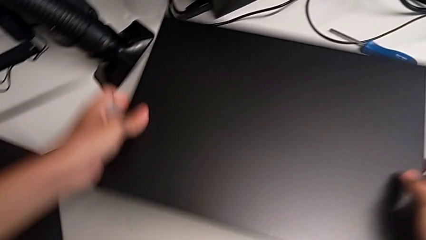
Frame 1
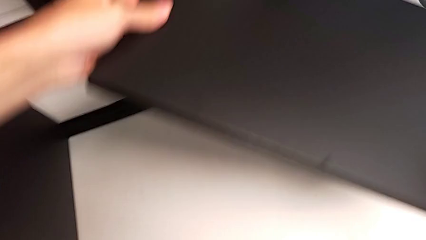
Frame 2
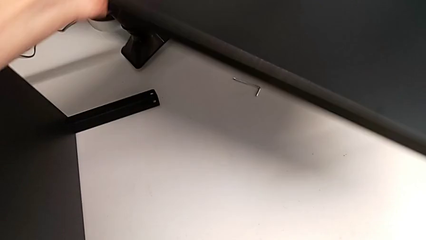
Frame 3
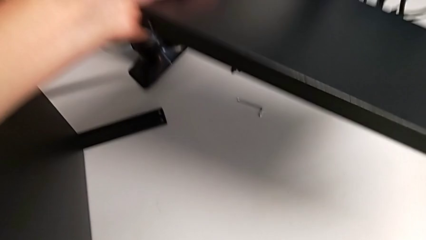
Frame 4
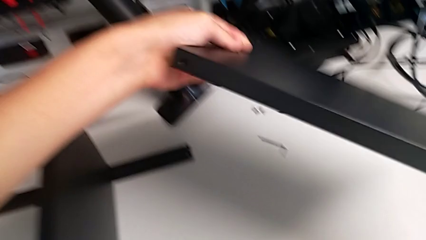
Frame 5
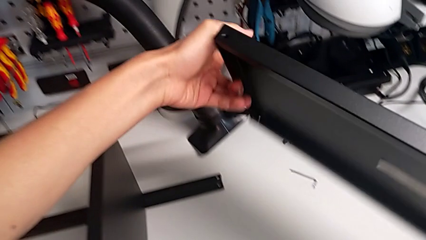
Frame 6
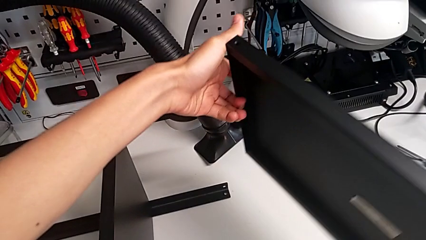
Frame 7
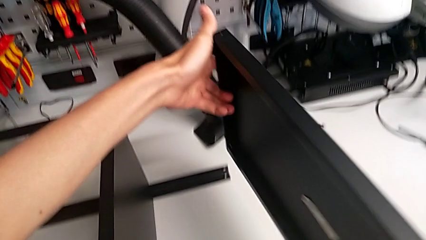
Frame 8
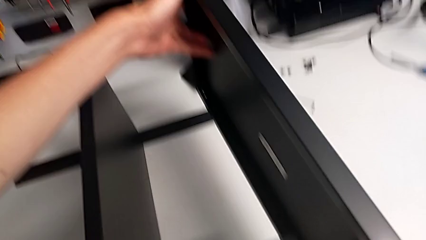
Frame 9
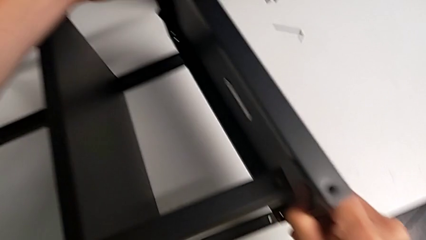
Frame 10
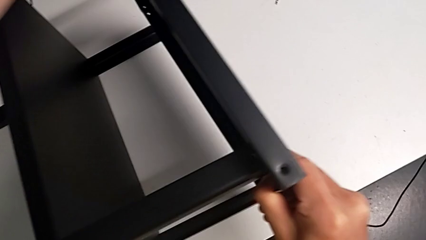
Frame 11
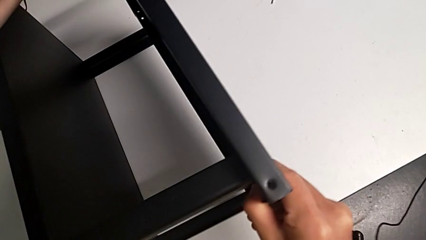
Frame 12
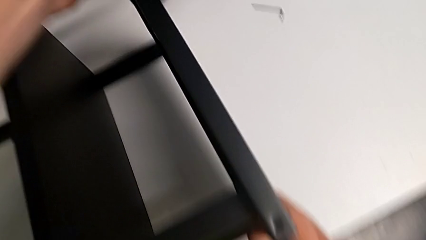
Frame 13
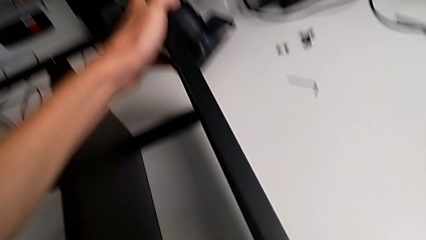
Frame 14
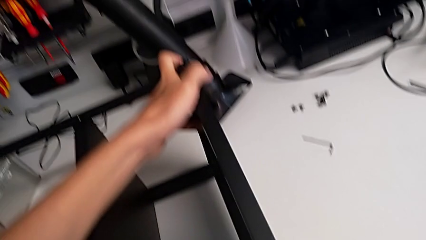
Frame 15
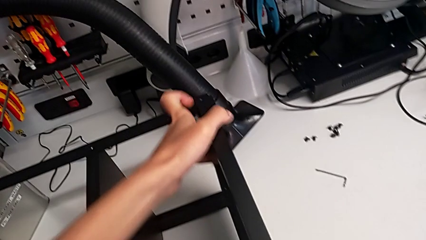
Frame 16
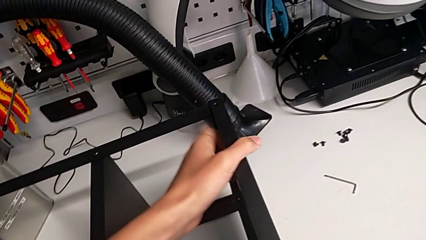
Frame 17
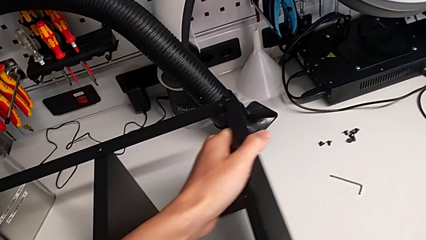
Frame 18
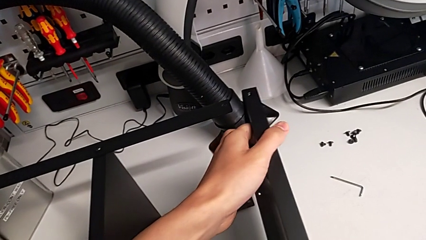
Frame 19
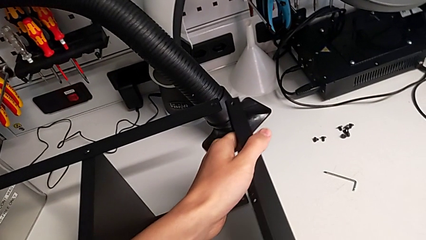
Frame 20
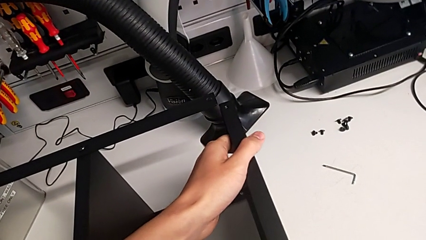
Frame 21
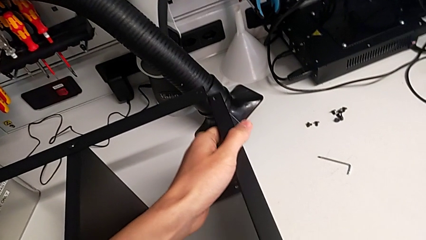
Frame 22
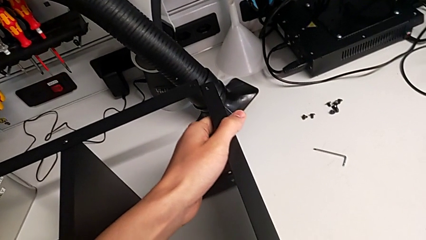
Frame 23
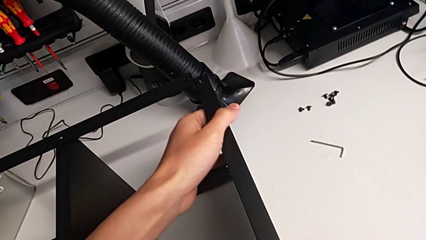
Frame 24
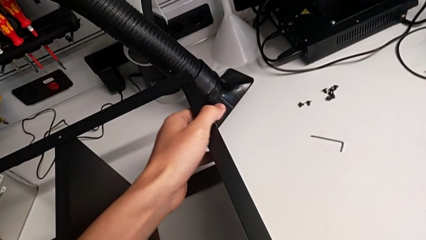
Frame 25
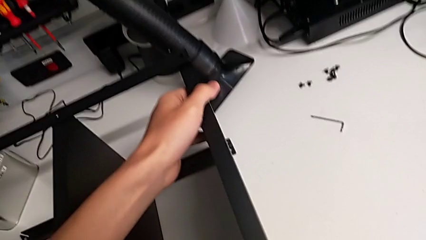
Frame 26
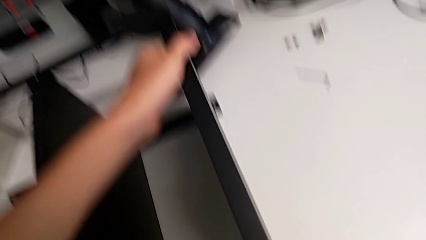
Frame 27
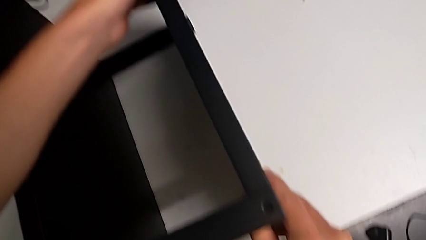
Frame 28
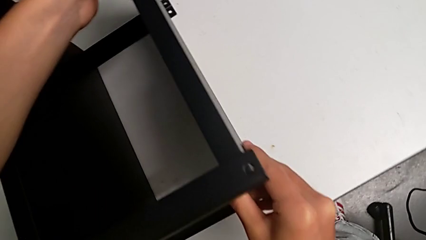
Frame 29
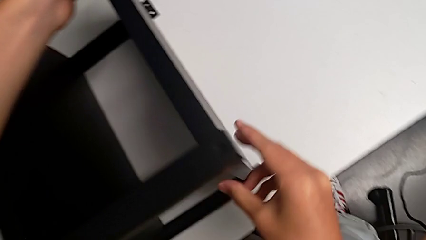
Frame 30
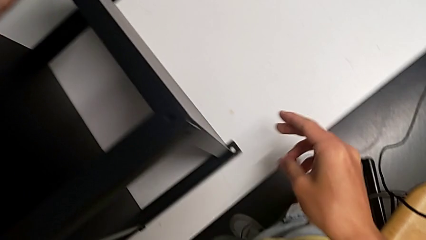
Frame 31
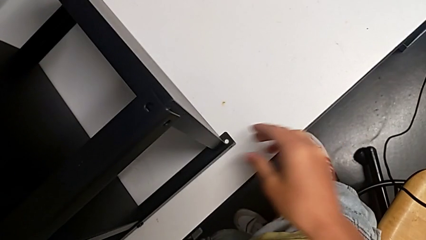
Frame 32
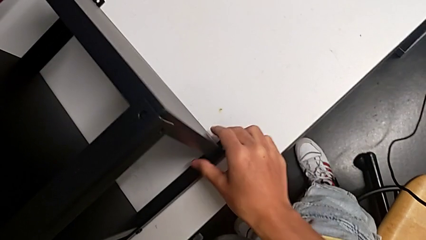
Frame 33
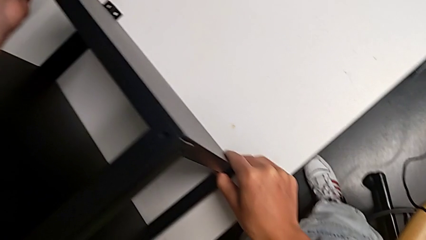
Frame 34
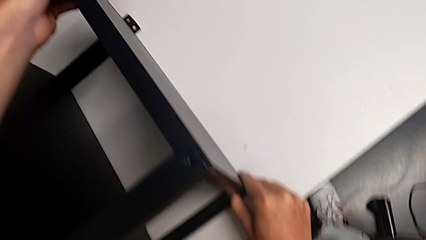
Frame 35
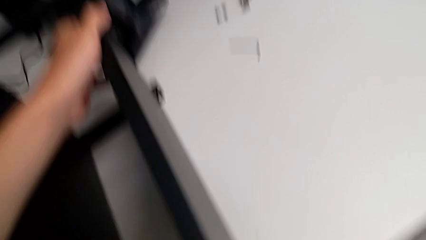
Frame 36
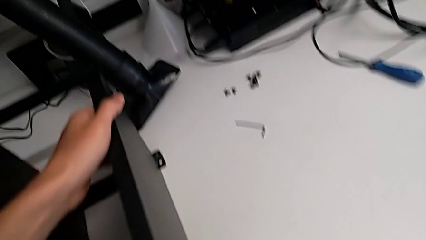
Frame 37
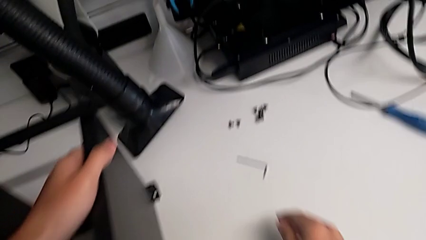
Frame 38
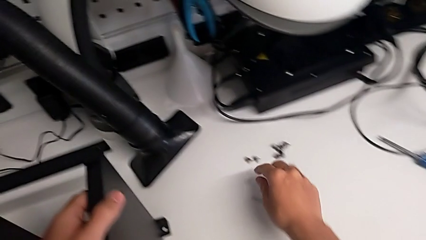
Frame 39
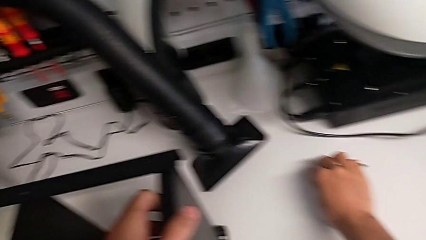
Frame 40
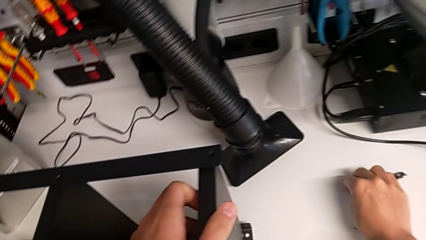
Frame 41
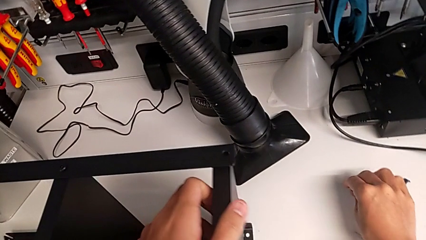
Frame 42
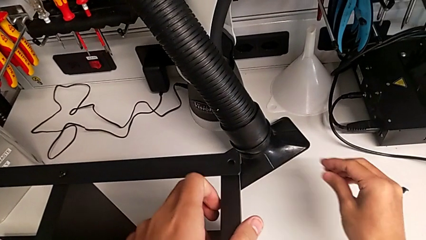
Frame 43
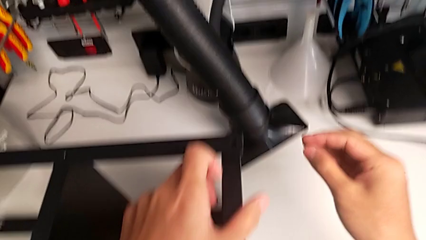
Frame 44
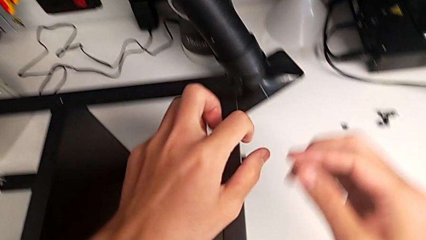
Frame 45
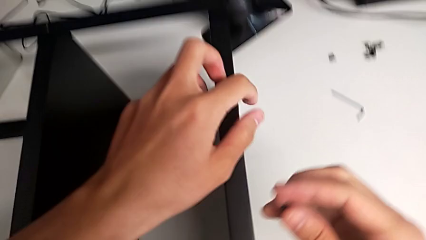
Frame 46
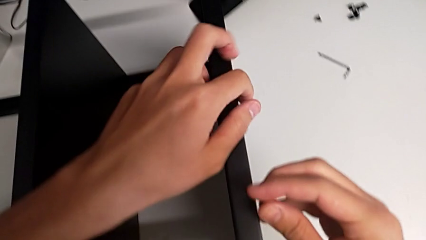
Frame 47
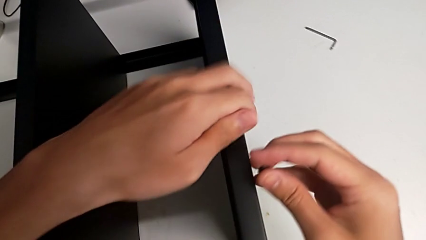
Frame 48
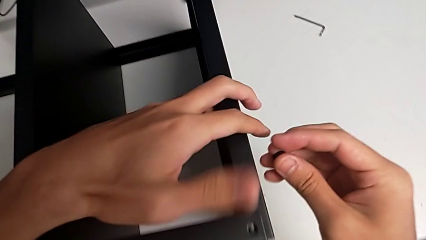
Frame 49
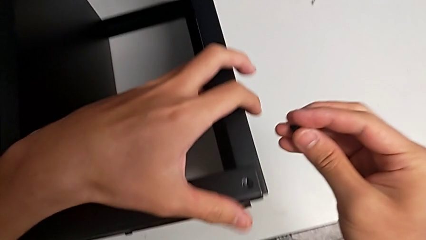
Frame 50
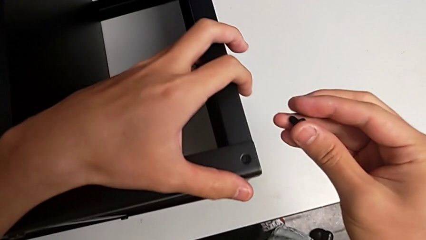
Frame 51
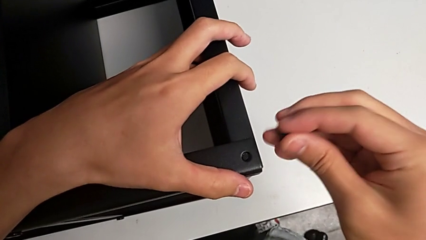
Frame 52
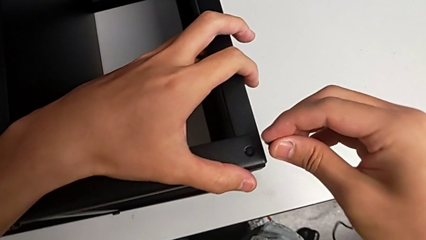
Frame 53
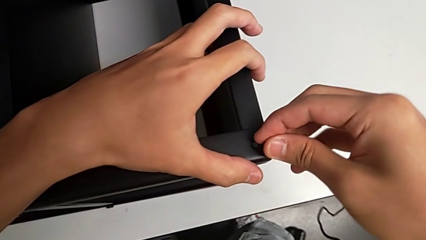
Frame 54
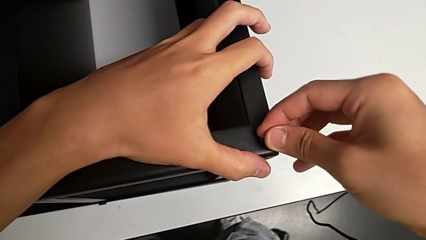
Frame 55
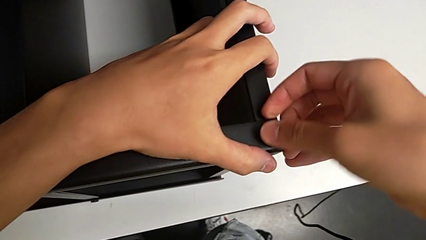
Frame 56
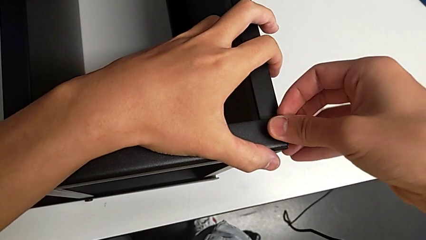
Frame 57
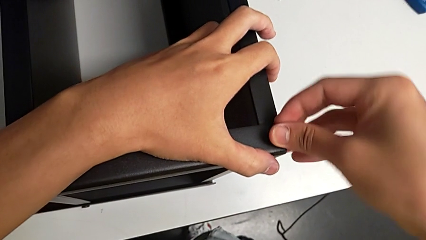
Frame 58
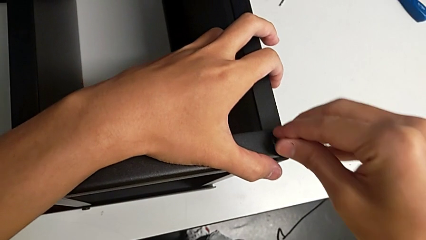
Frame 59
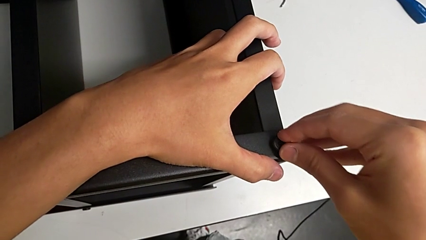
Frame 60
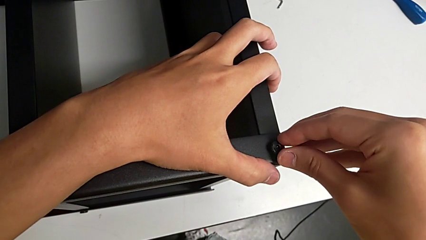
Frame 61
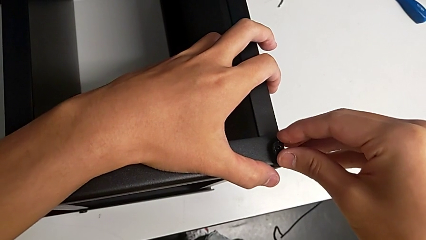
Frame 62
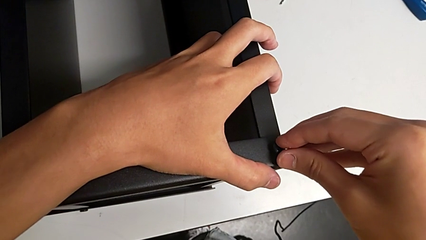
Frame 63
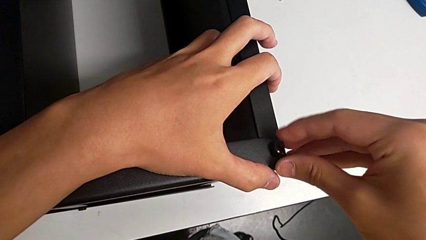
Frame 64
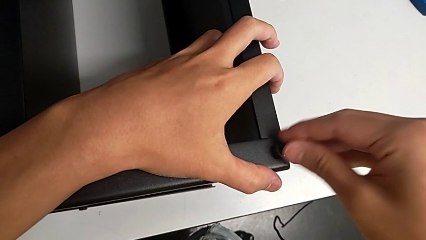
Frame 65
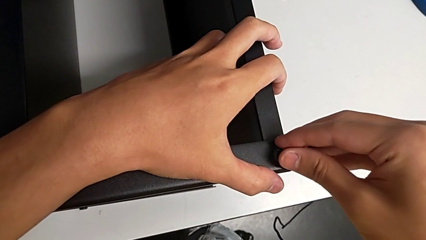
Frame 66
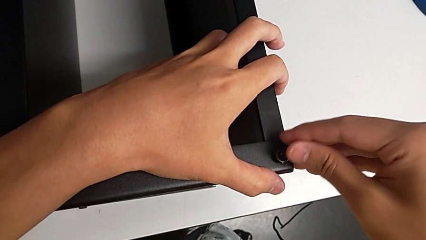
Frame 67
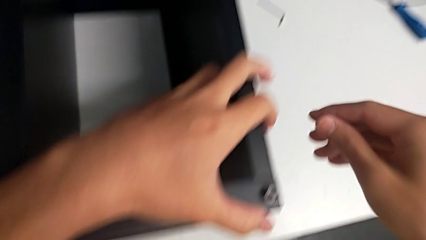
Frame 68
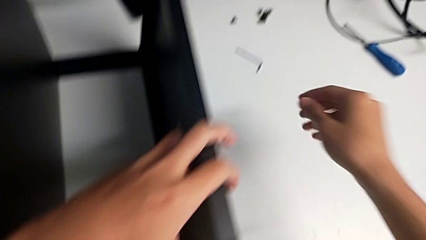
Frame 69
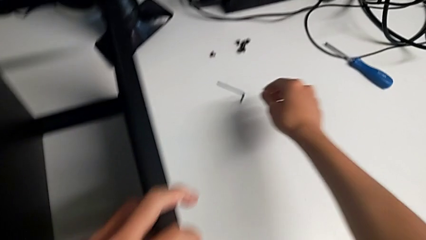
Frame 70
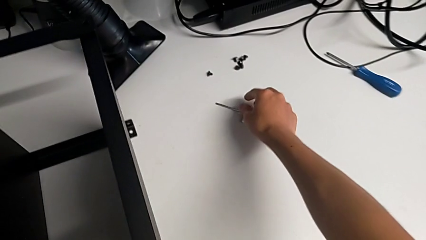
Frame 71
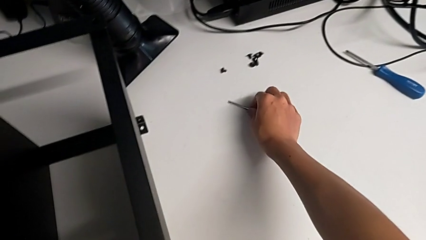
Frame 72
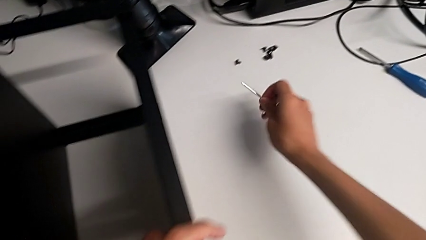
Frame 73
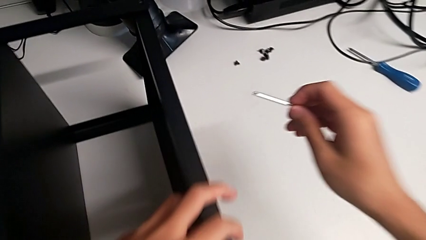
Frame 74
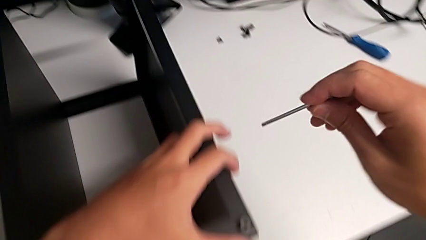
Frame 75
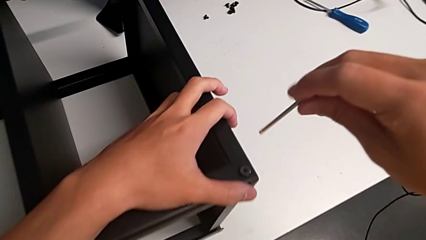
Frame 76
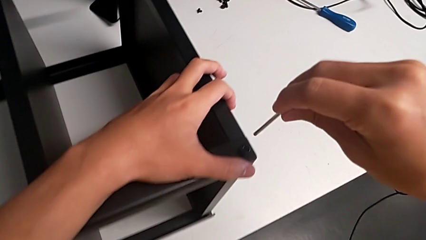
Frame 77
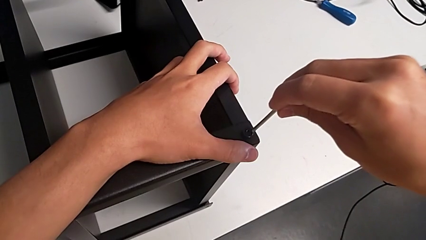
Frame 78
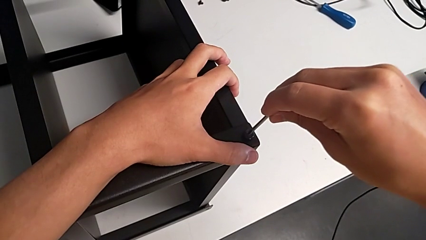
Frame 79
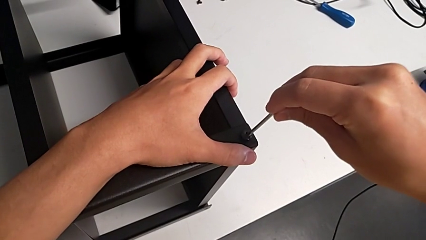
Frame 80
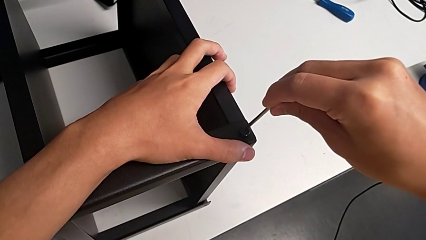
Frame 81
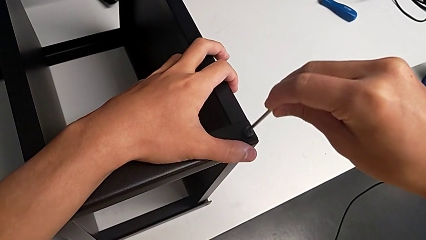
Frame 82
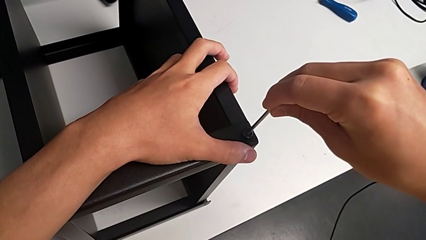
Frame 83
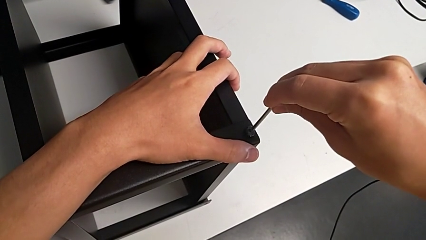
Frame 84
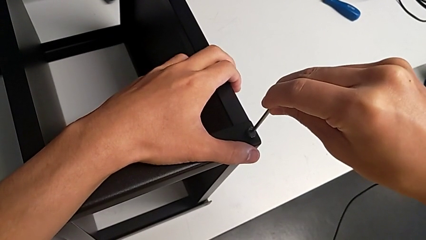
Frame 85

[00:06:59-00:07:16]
The camera wearer is screwing the legs of the table to the top tray. They rotate the tray, align it, grab the hex socket head, insert it, grab the Allen wrench and insert it.
